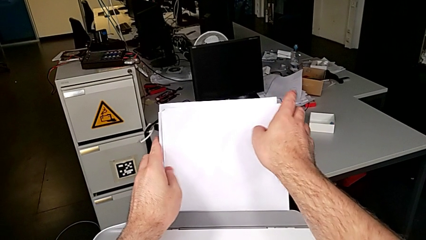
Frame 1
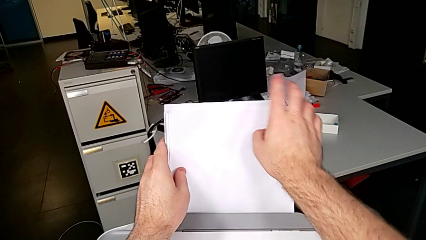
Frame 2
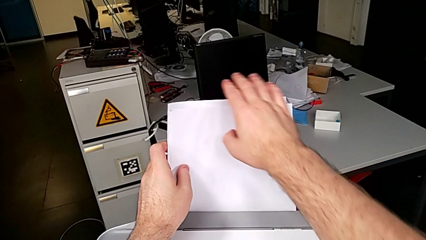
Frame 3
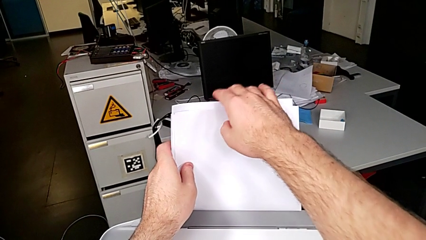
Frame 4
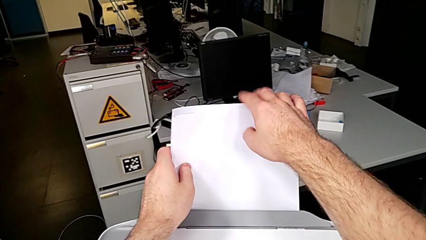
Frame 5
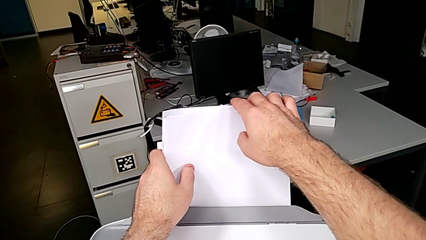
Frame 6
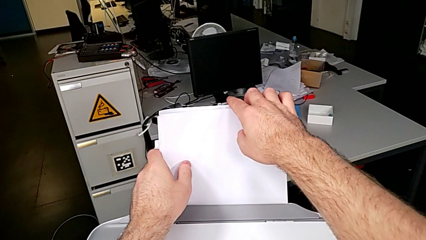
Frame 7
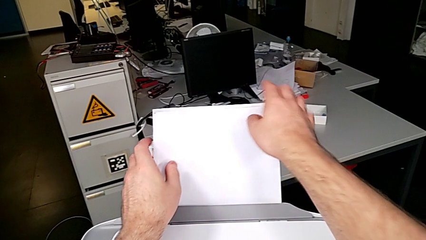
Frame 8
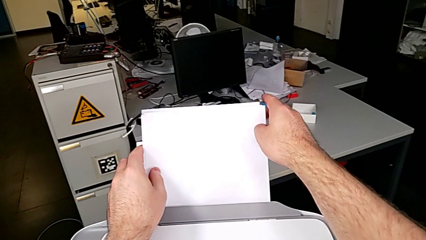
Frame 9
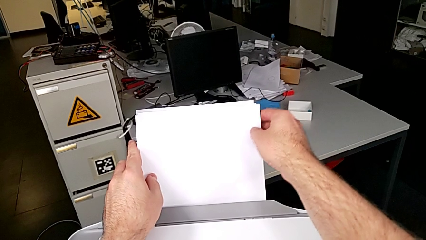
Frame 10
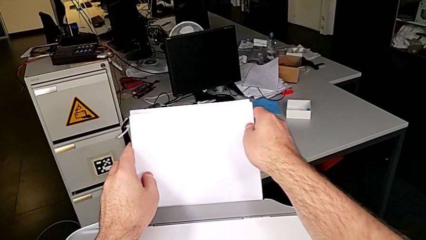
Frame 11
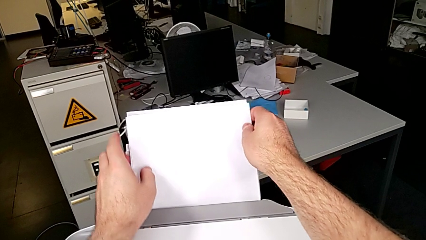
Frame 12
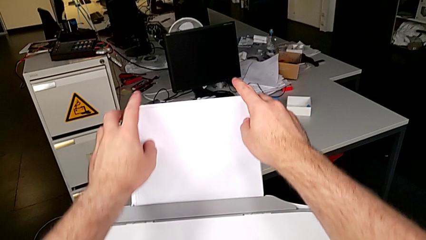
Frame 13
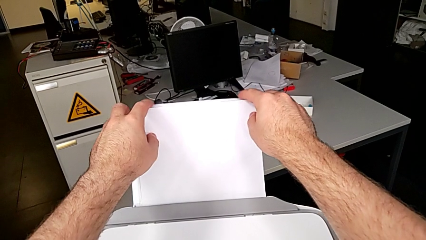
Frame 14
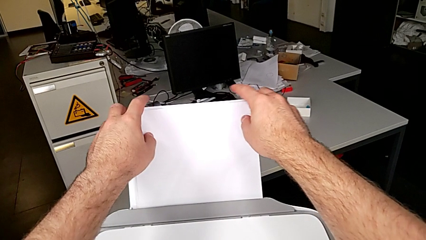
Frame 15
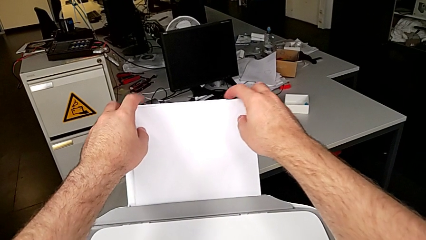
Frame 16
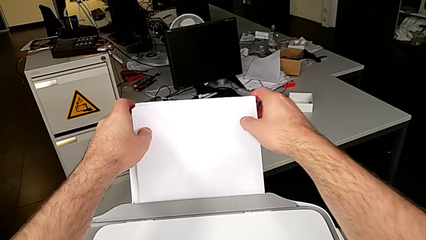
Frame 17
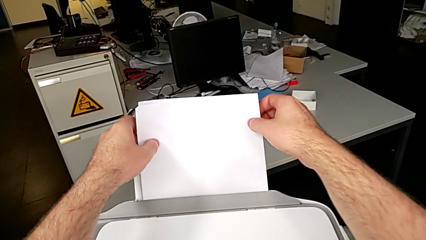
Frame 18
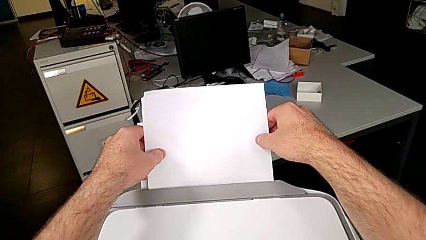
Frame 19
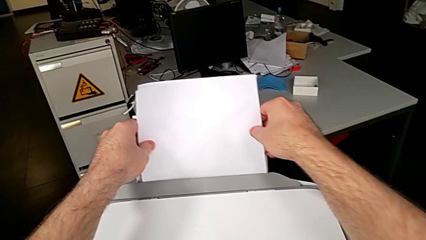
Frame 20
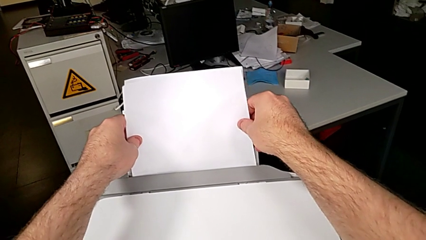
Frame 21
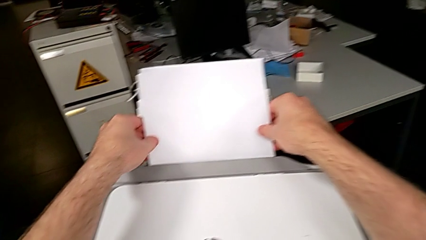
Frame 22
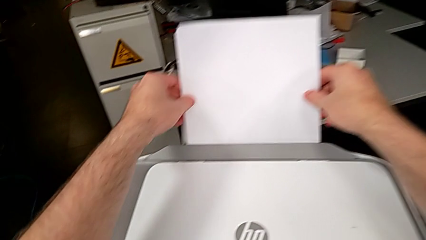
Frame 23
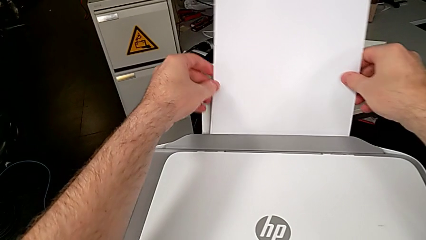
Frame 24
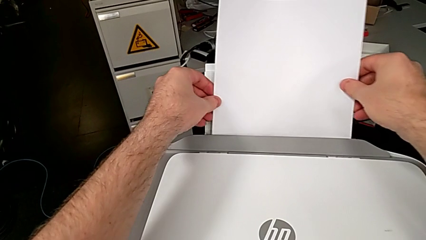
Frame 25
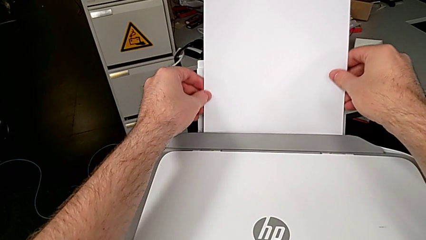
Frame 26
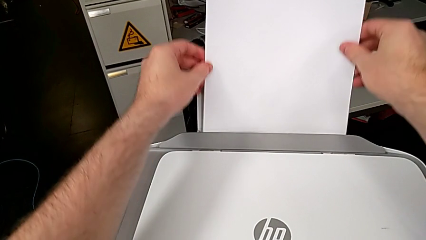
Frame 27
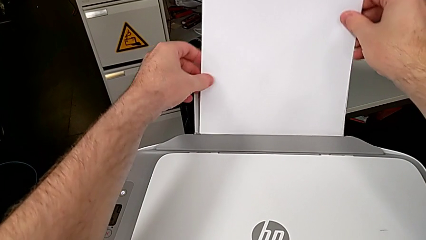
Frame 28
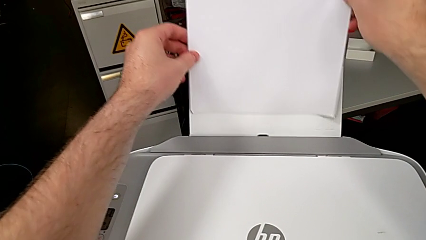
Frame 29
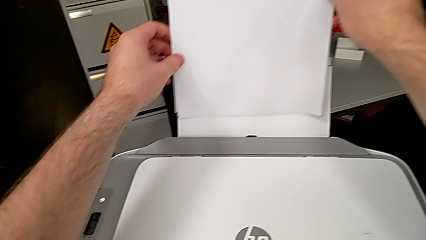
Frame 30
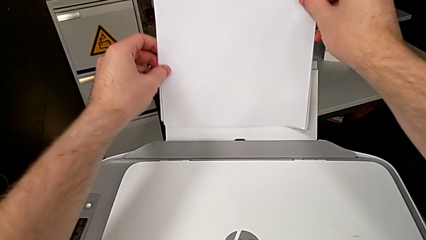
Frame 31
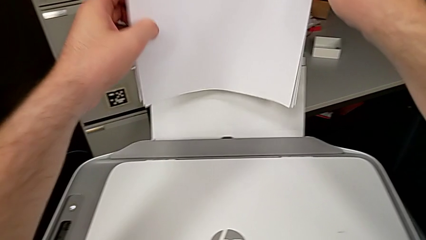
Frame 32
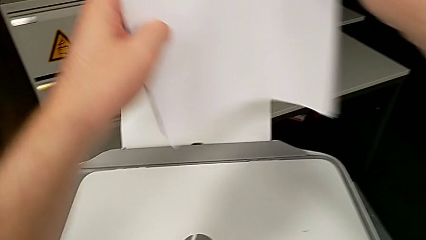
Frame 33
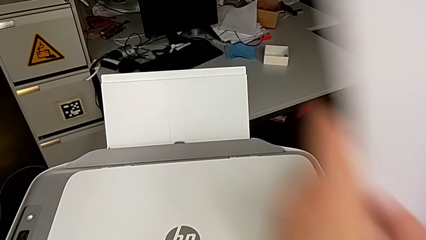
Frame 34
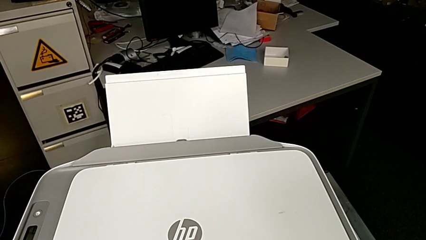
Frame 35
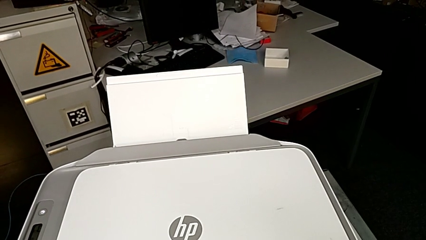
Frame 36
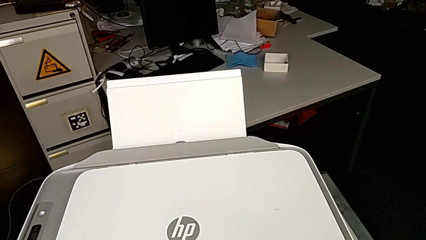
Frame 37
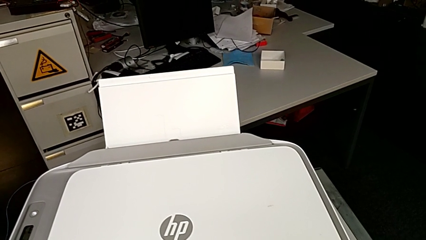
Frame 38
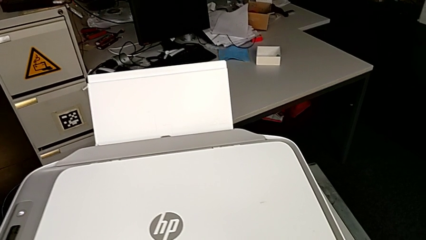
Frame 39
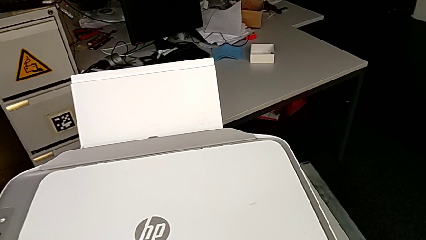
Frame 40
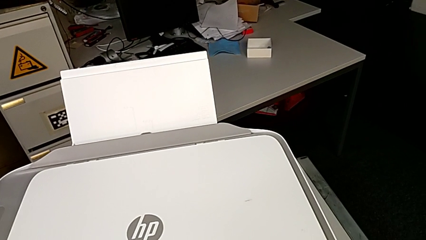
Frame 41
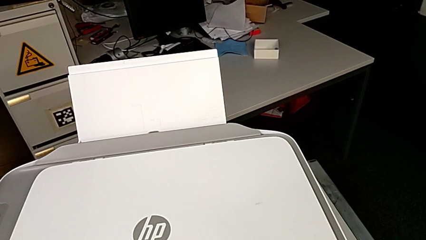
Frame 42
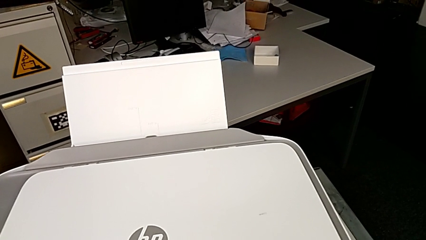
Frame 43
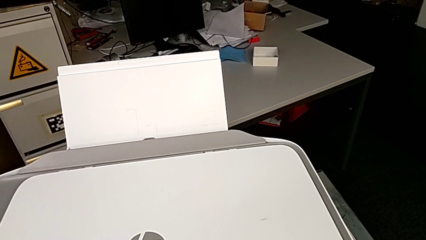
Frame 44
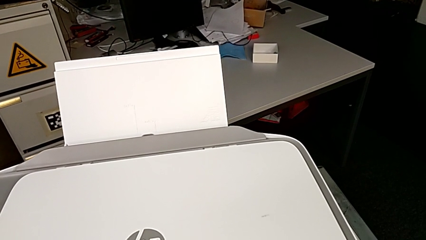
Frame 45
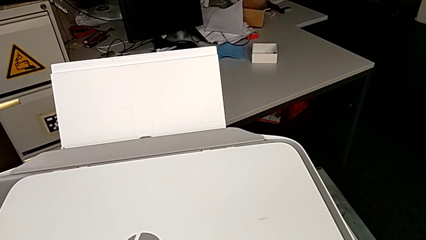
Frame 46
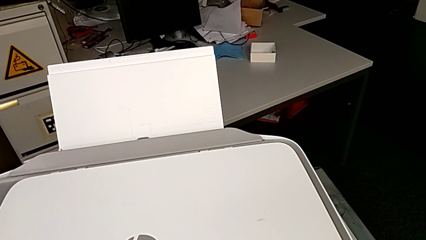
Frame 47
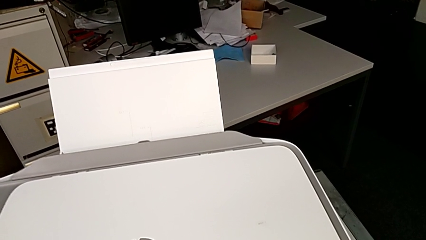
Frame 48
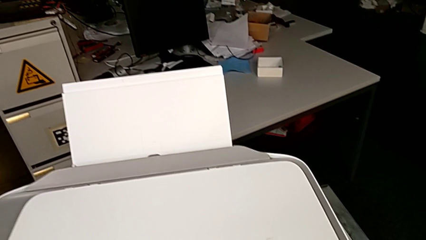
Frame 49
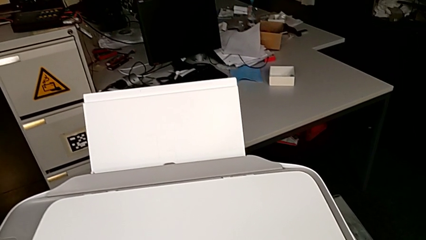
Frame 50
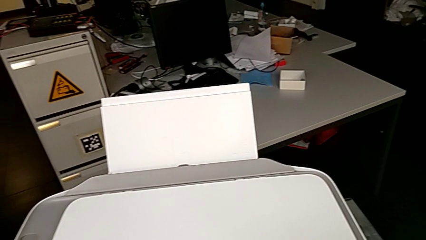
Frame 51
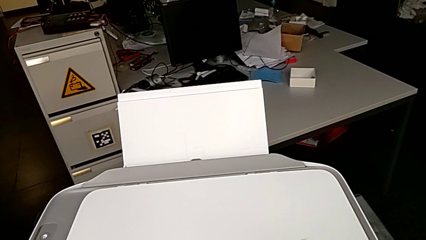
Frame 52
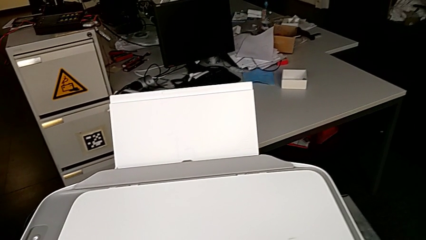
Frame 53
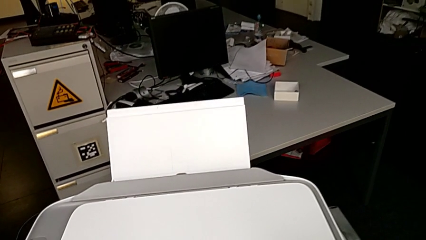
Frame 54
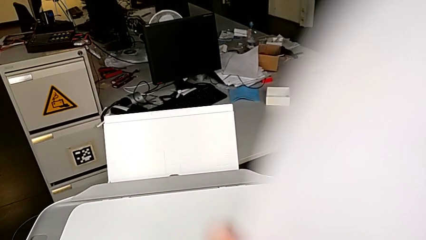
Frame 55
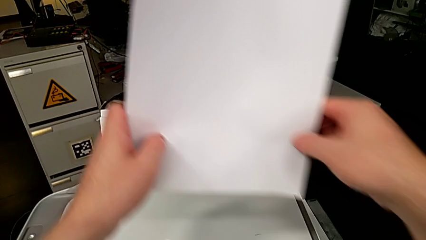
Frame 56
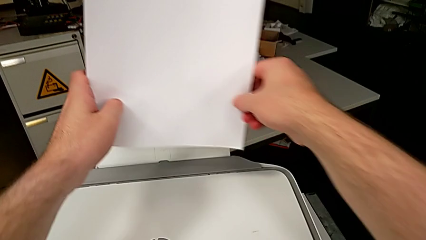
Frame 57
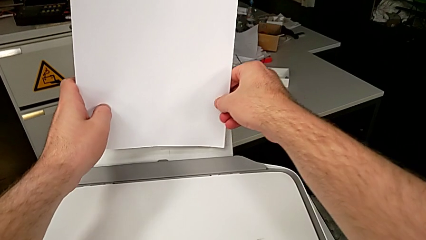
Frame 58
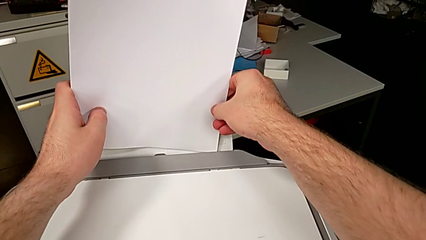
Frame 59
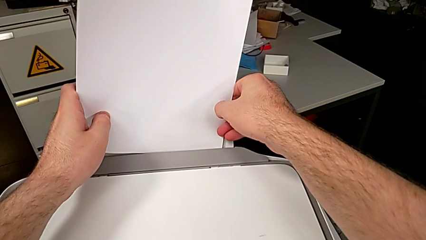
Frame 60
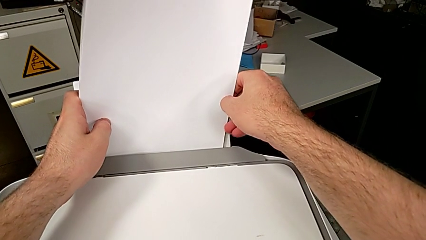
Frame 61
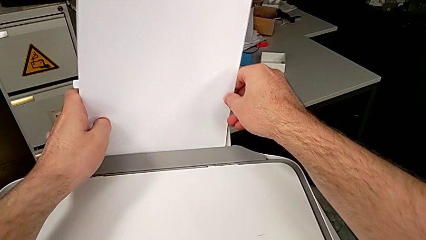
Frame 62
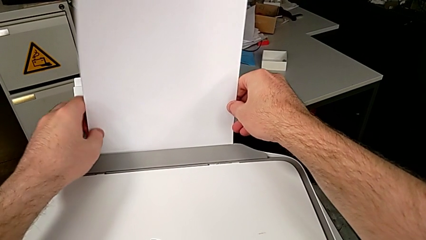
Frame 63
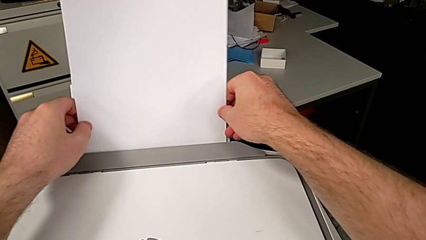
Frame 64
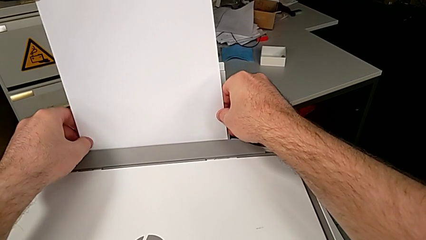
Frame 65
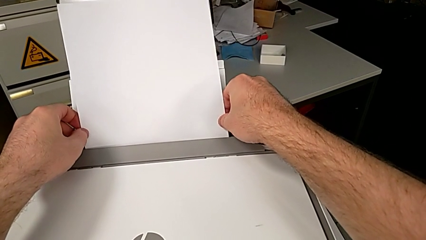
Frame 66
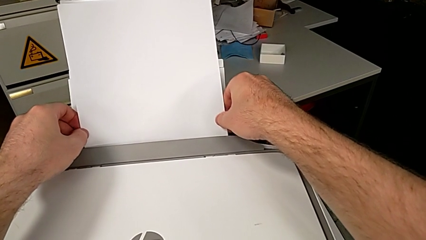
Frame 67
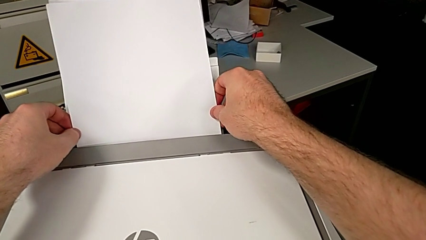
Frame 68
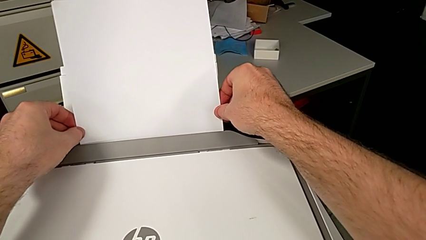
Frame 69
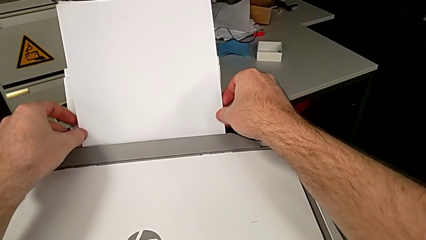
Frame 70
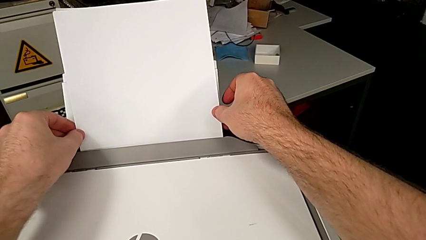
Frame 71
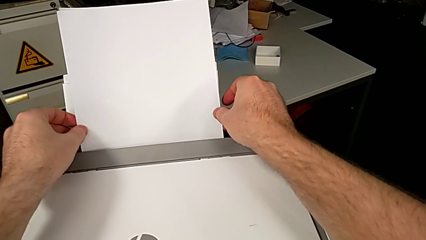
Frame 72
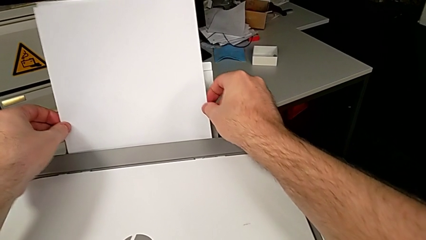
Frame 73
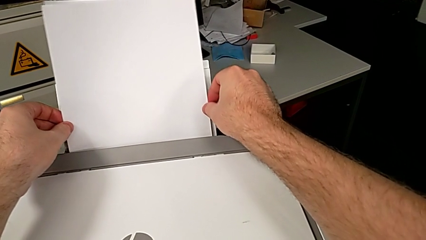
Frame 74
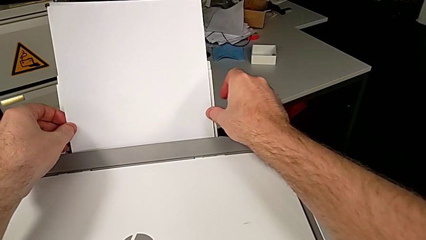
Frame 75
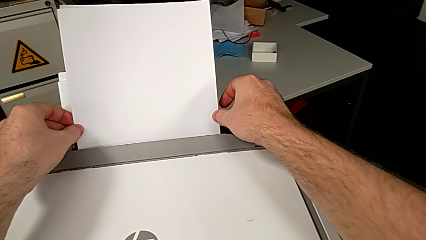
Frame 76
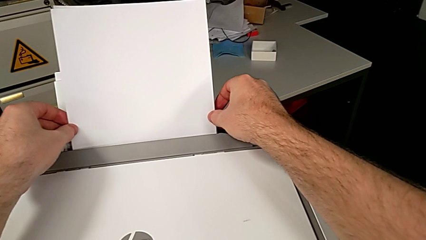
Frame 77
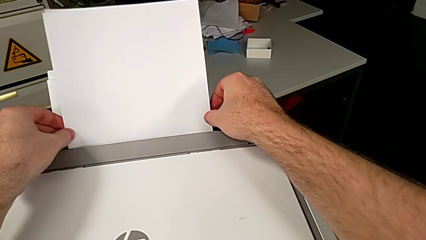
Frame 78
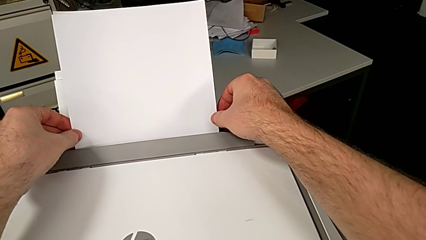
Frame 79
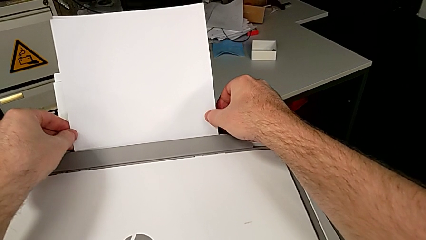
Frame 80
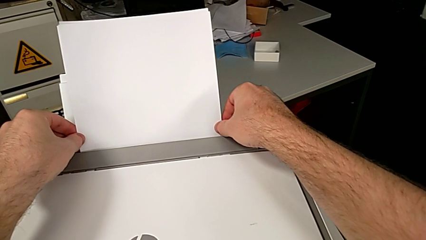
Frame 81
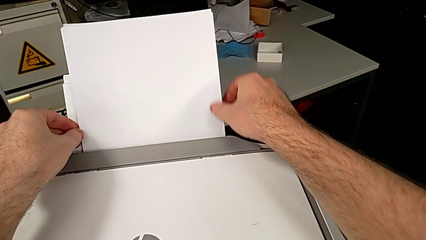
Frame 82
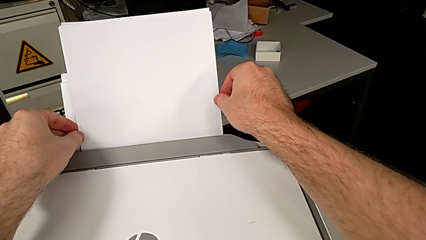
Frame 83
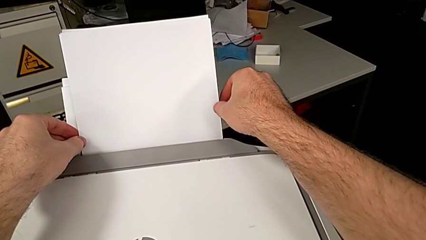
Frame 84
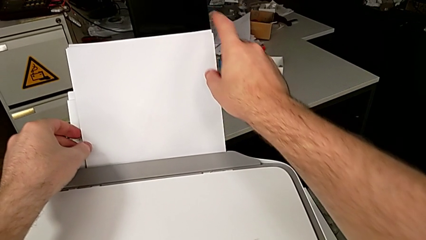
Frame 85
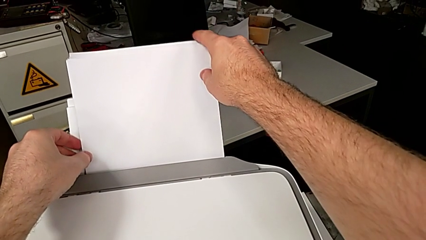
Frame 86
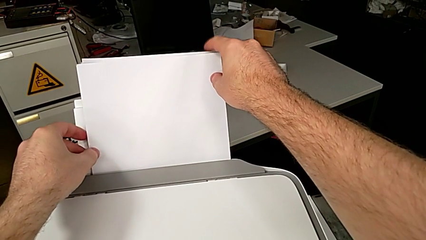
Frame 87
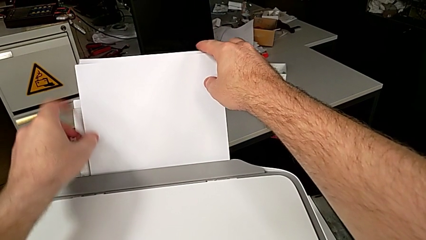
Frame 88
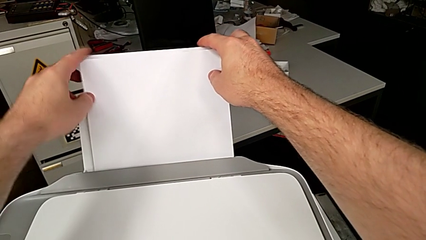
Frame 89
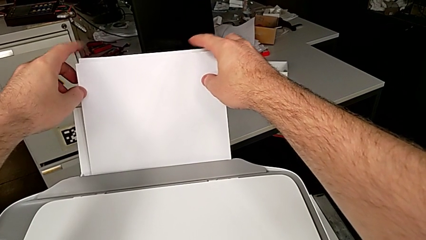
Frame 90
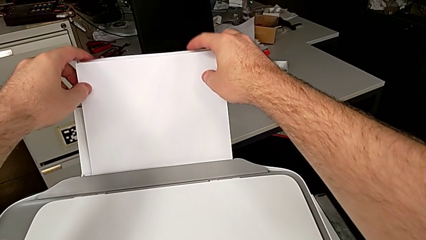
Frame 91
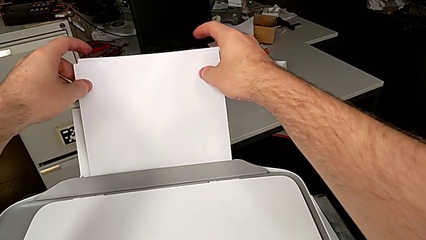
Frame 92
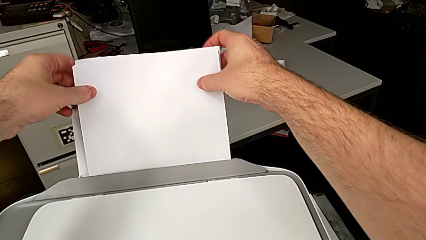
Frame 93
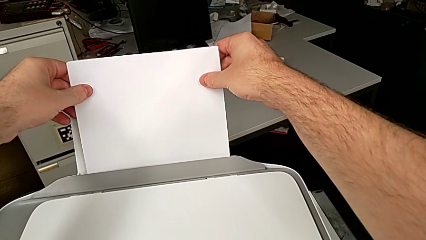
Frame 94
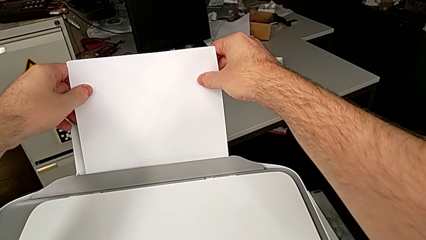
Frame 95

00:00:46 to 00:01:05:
The camera wearer is loading a stack of papers. They keep wrongly aligning the paper stack in the printer unsuccessfully, grab it, align it, insert it and begin to align it.
